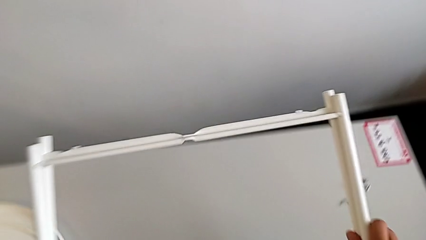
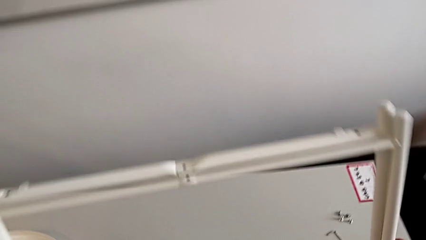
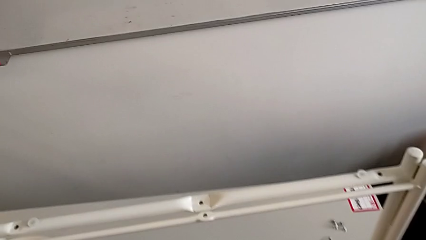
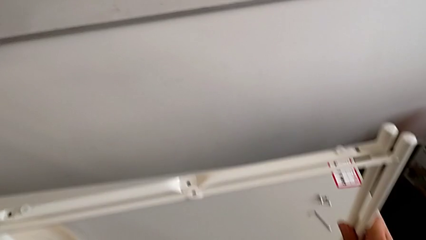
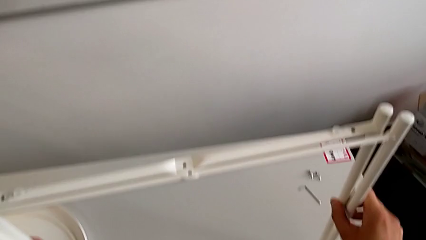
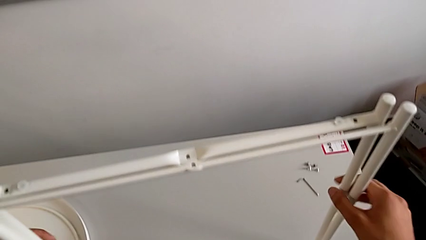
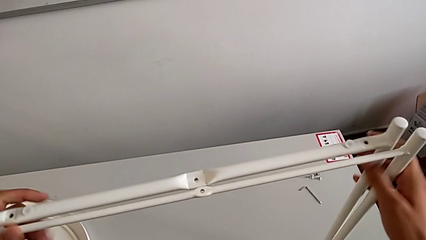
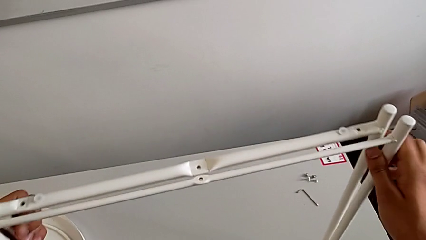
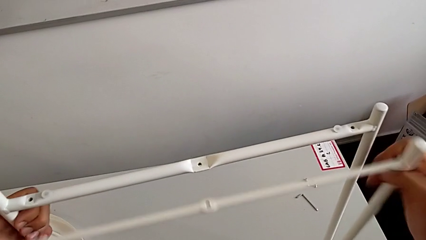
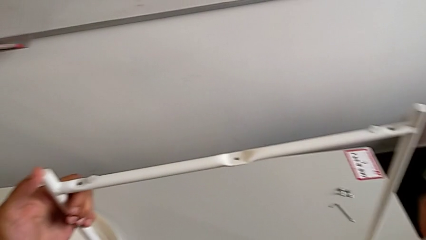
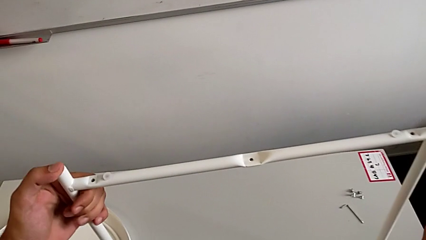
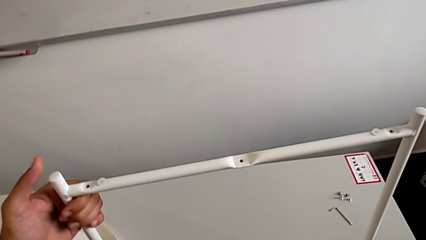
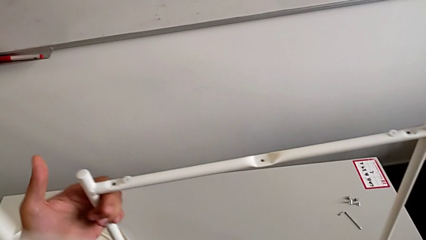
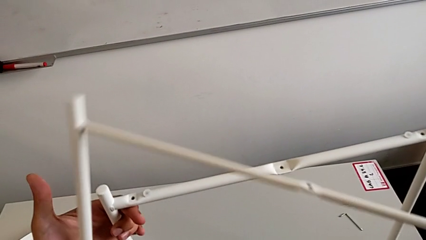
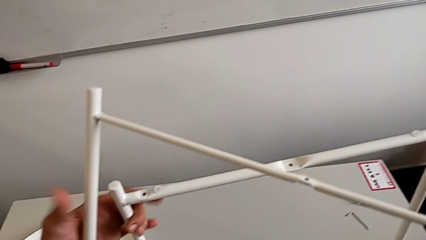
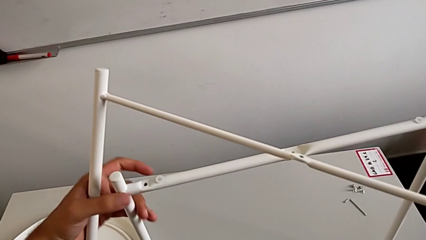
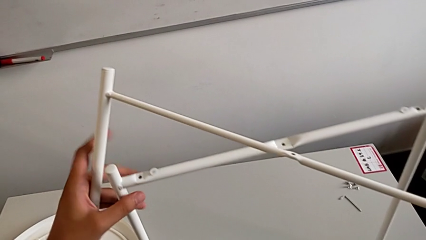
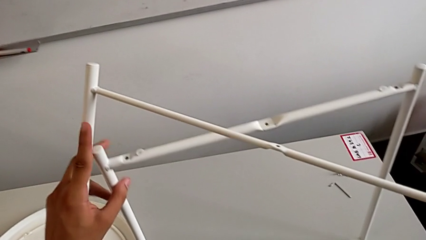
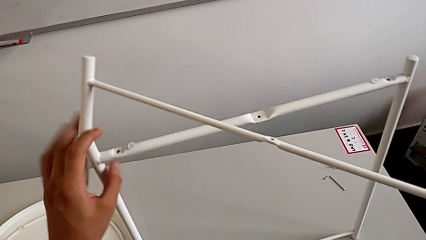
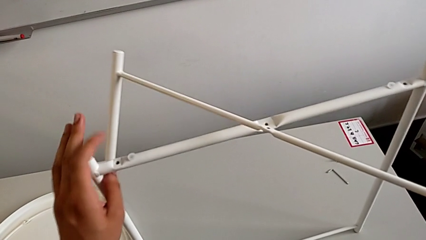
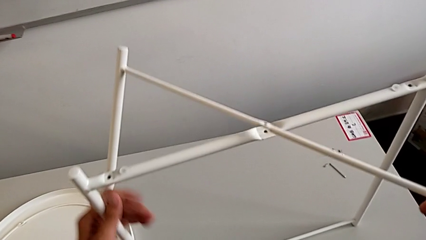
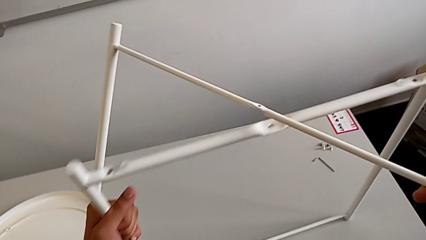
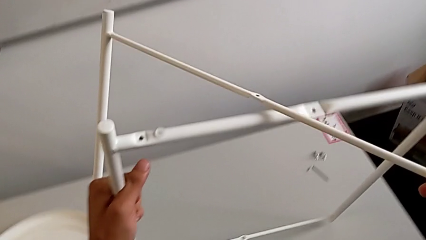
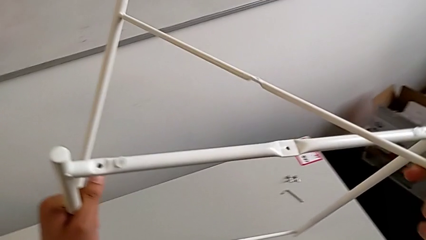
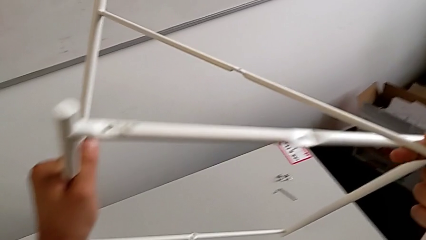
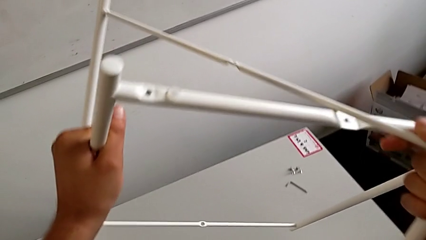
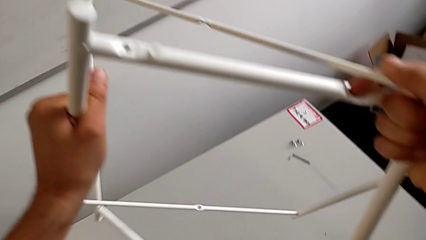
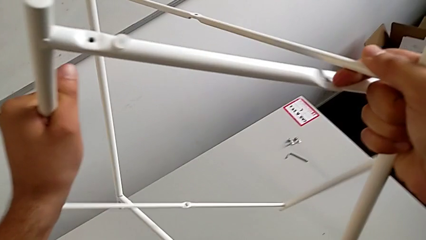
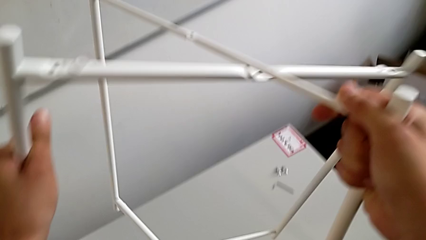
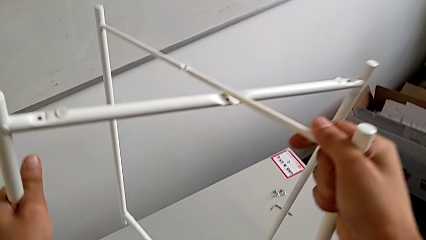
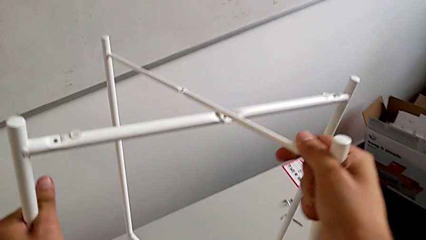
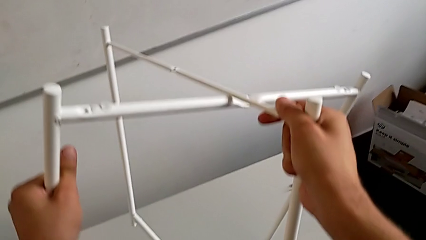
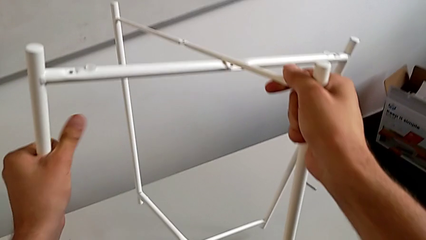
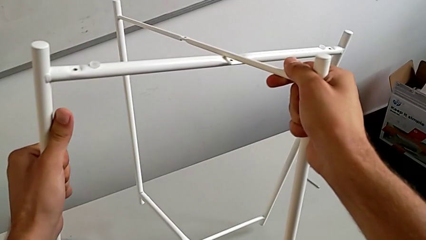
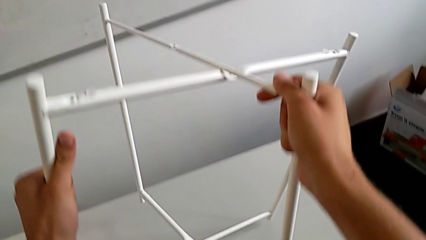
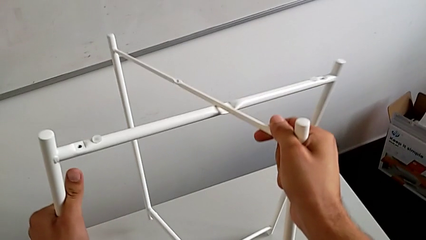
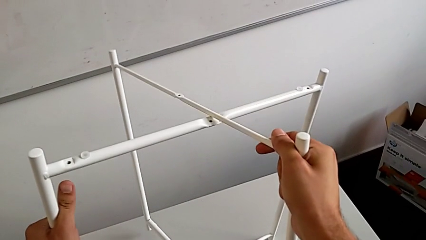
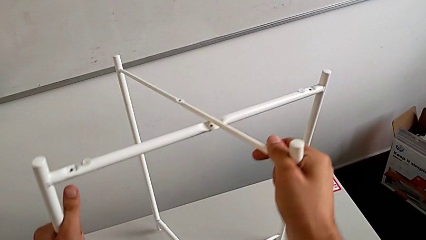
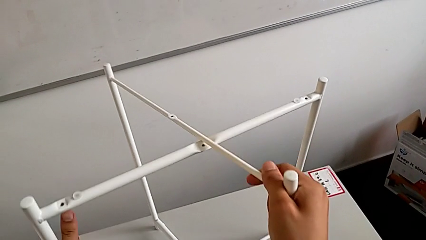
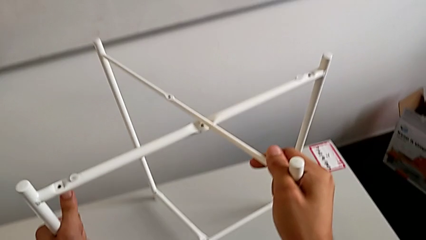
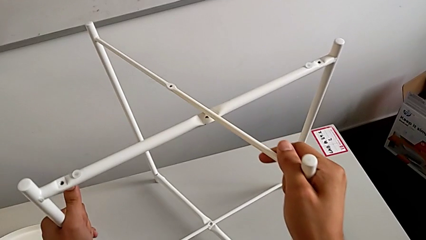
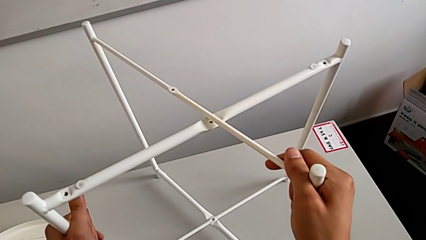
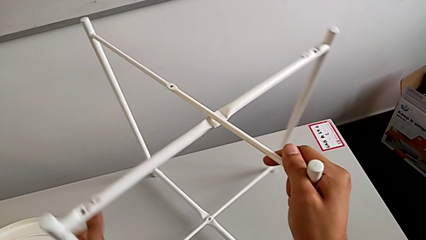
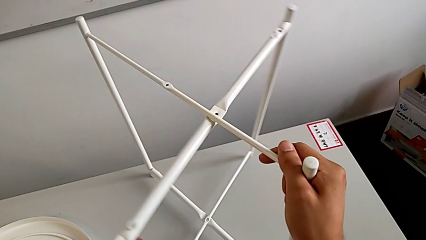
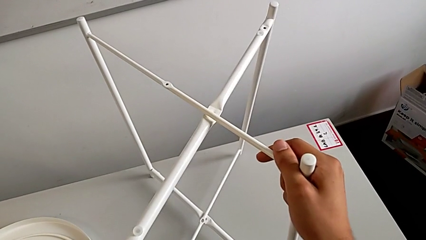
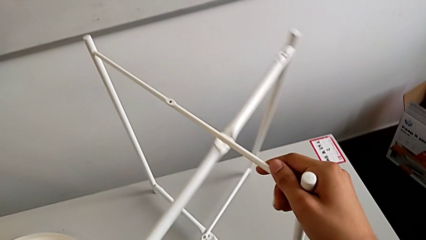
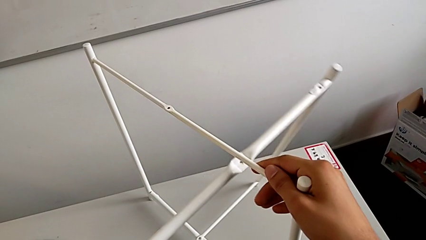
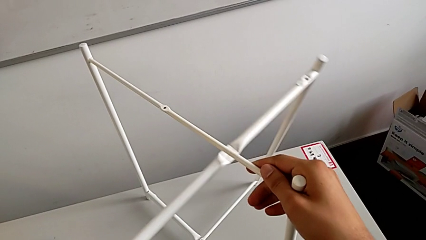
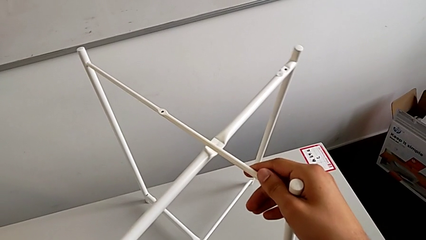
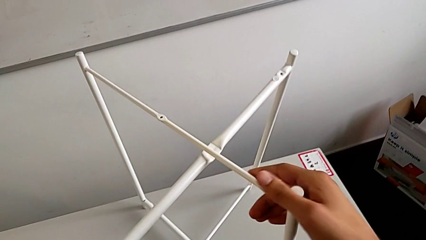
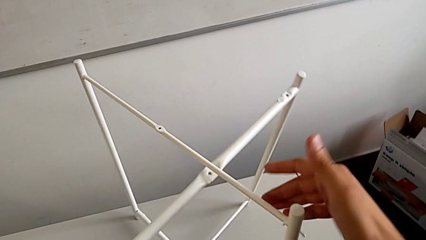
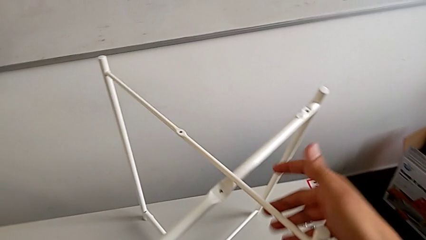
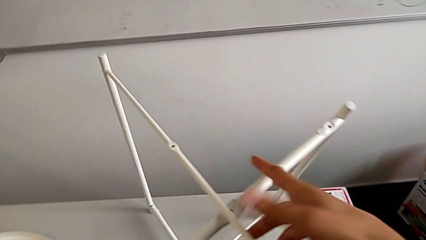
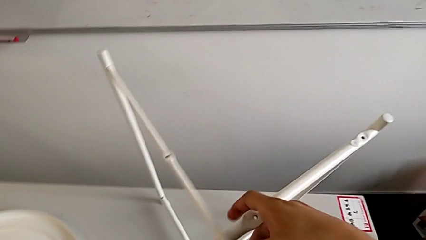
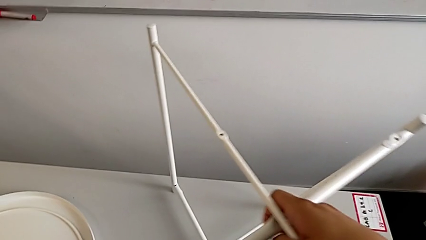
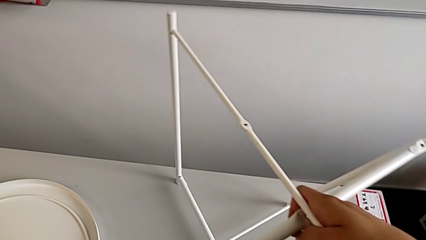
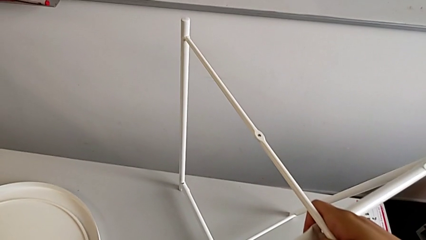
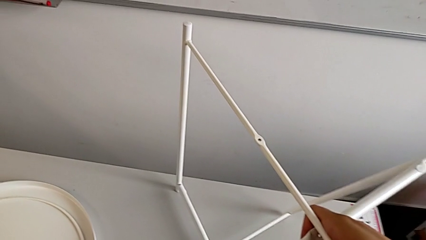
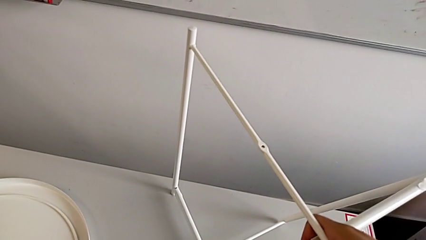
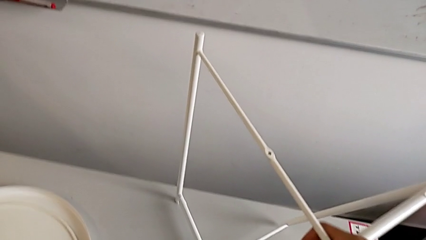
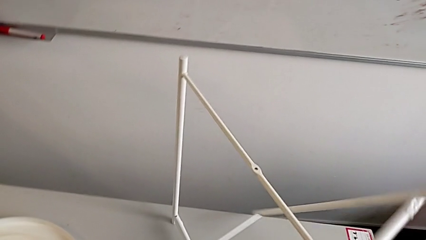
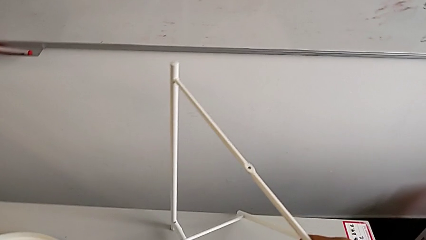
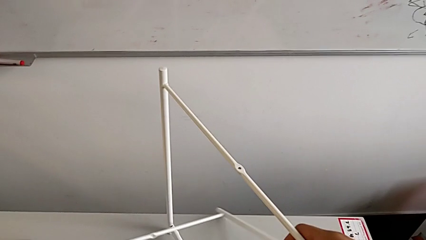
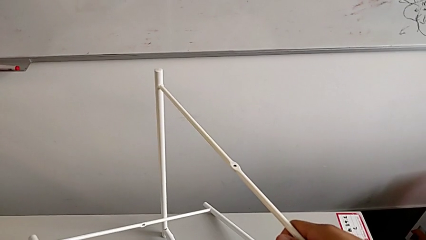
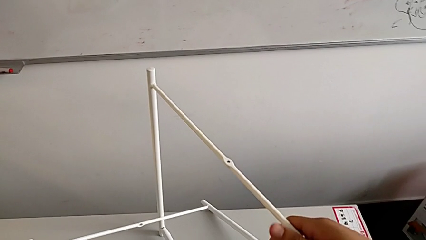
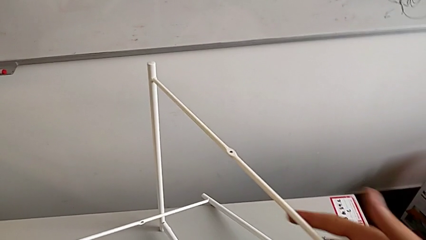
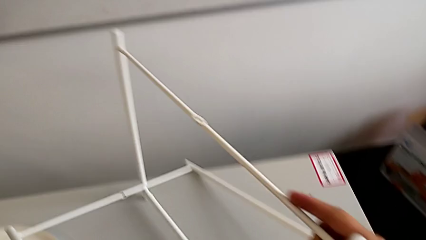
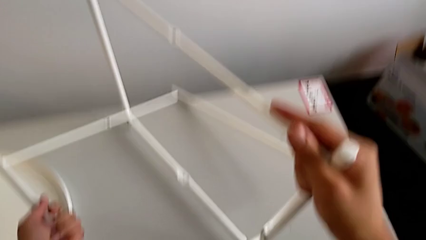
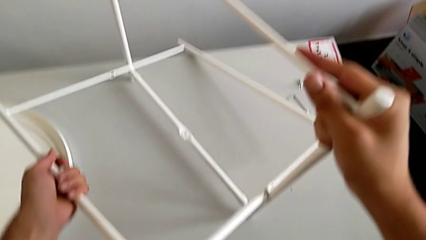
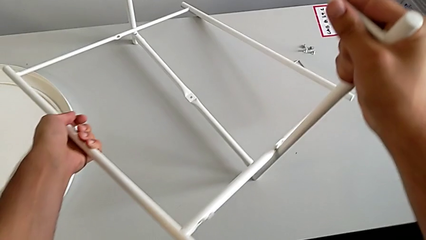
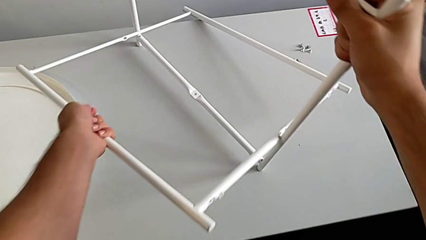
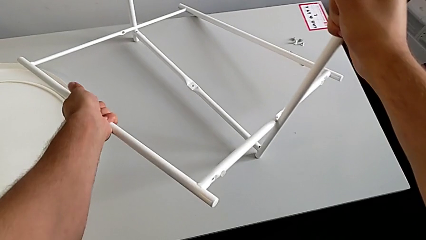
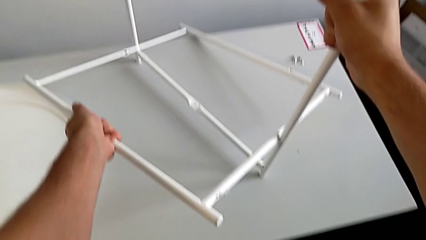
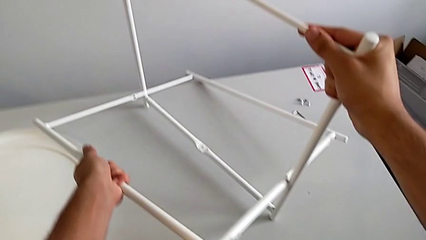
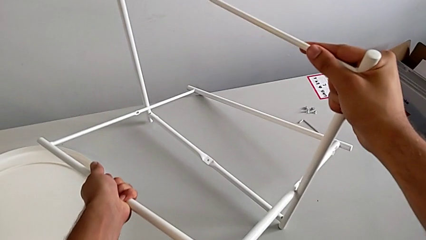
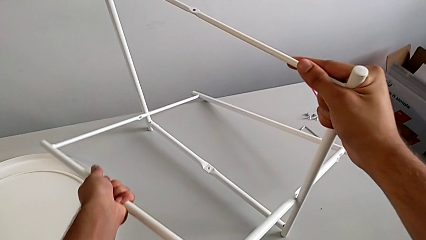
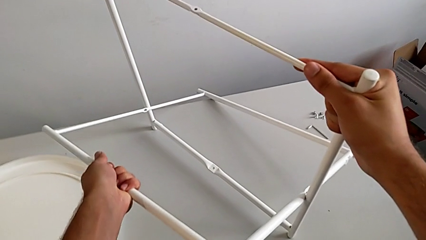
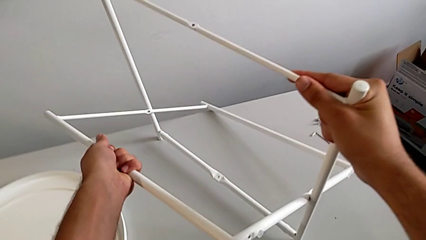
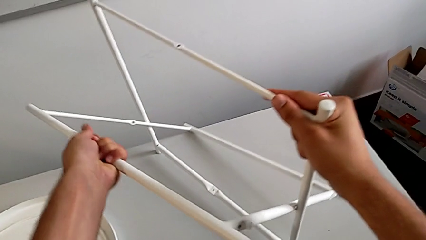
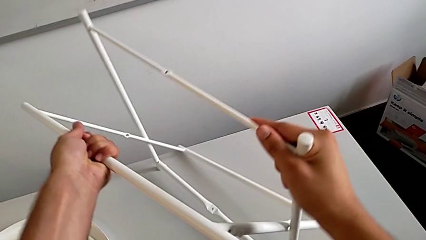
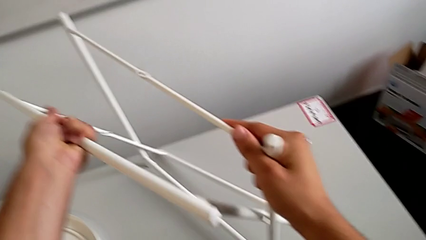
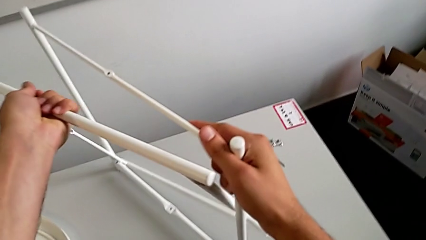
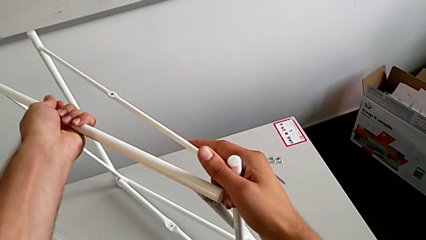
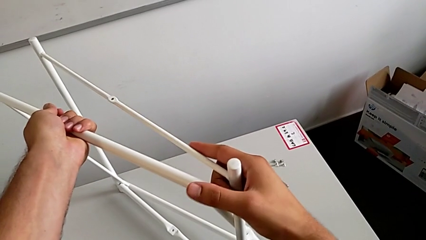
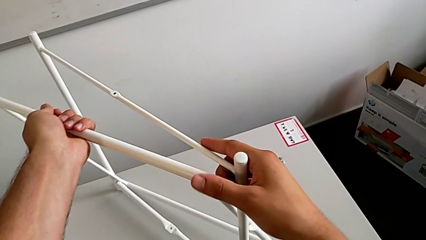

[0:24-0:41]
The camera wearer is assembling the legs. They lift the leg, grab it, lift it, wrongly align it, place it, grab it, rotate it and lift it.
